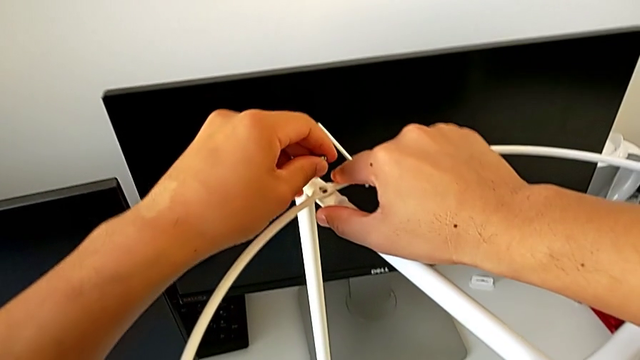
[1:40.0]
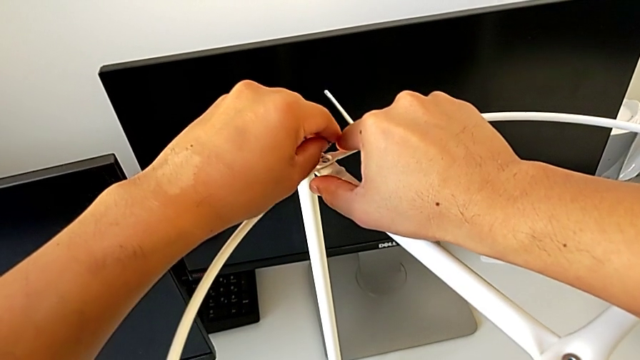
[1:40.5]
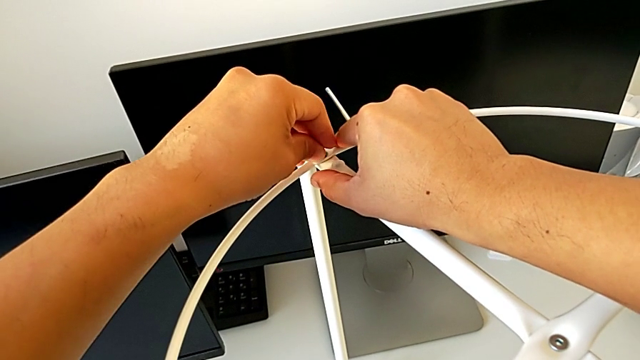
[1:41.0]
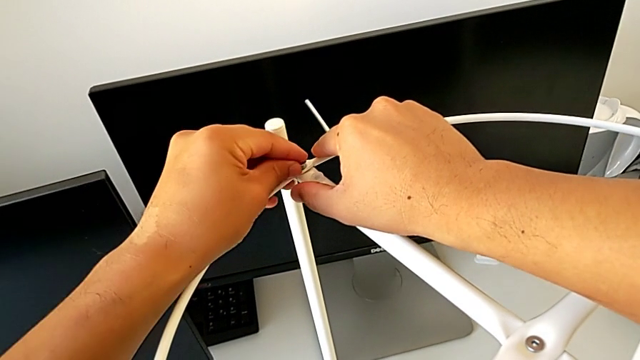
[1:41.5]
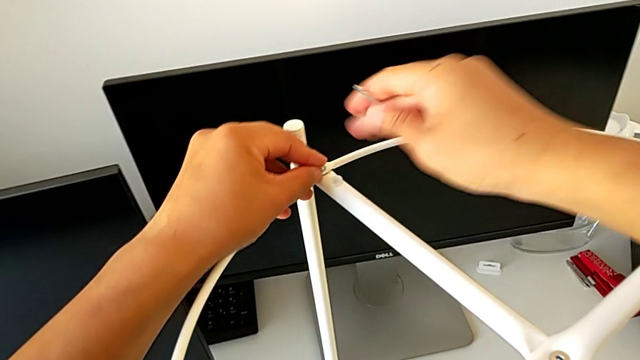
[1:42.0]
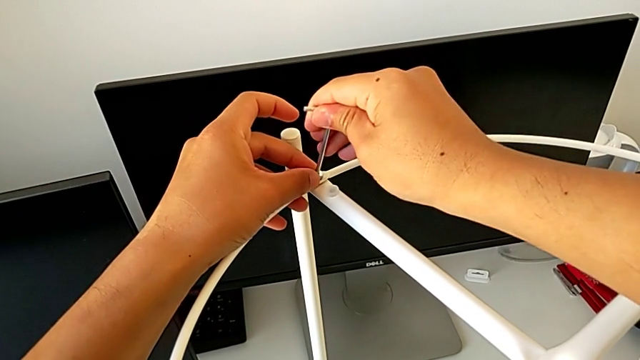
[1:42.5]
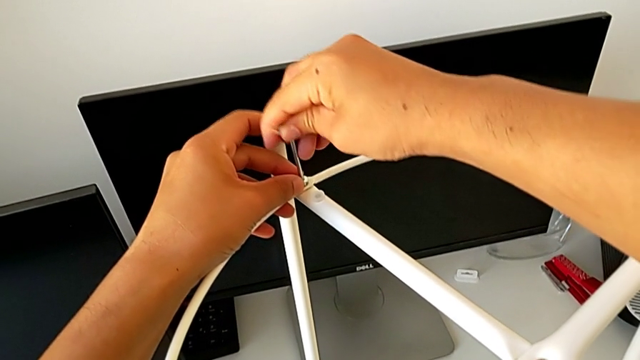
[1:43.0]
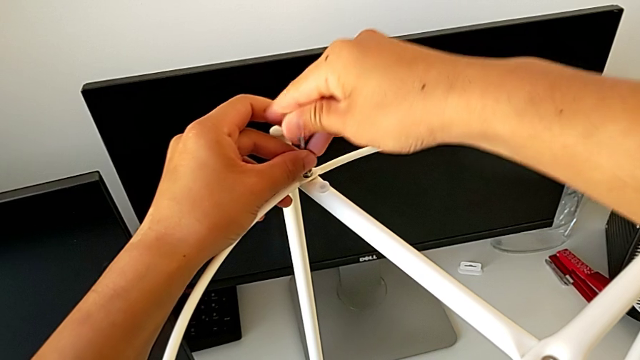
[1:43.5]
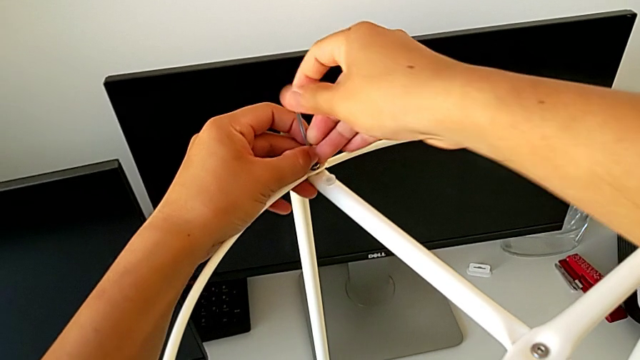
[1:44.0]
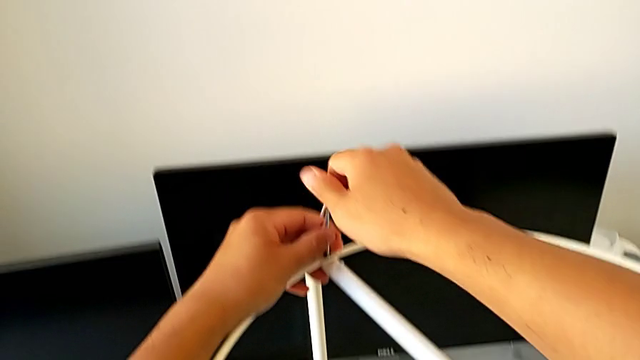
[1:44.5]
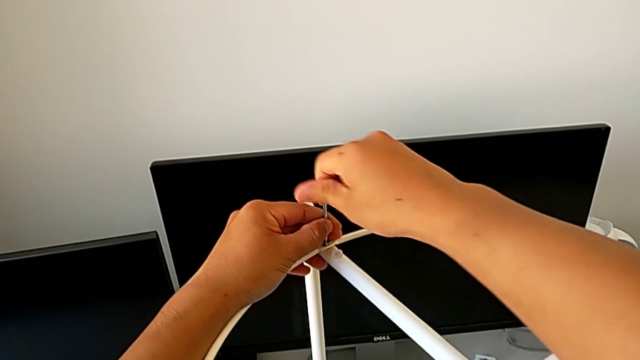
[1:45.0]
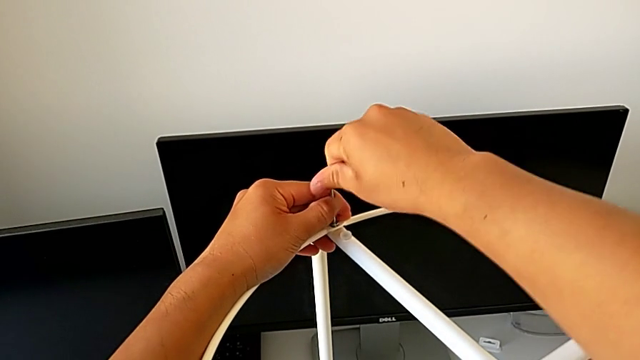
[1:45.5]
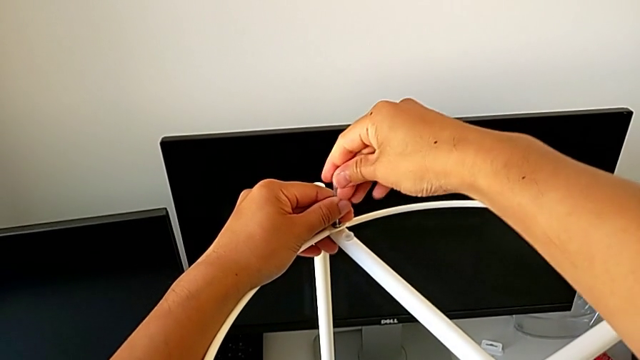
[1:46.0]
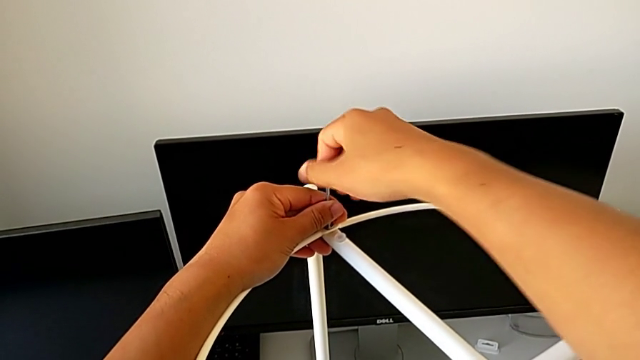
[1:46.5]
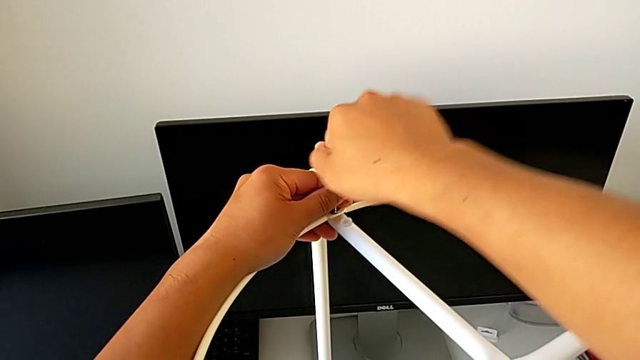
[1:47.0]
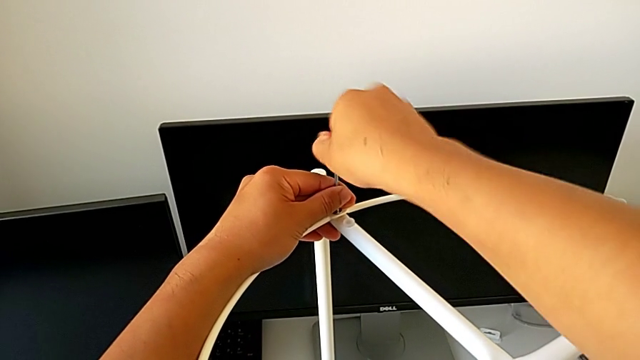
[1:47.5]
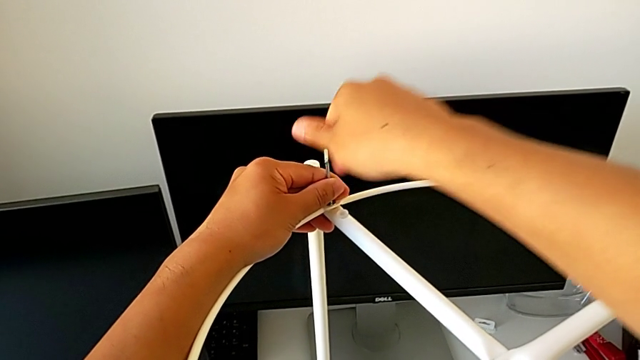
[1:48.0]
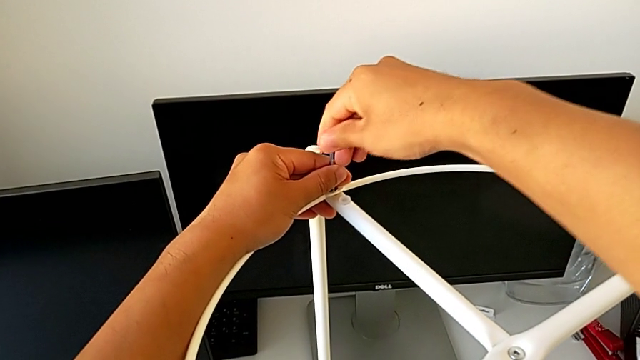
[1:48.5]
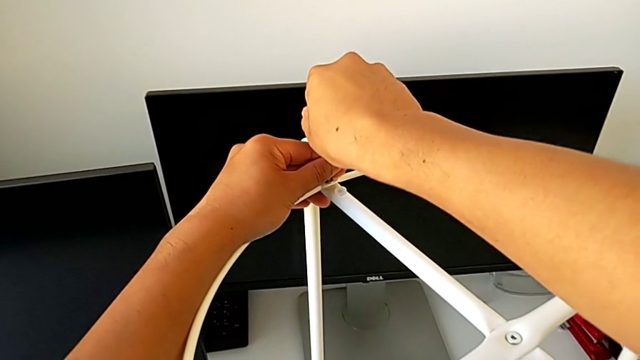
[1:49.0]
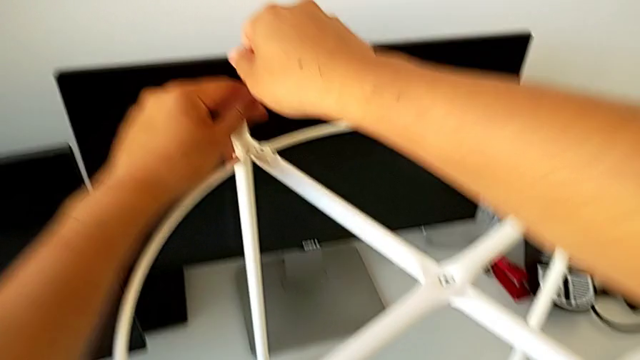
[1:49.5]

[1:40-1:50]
The camera wearer is assembling the circle. They insert the hex socket head, insert the left Allen wrench, screw the hex socket head twice and withdraw the Allen wrench.

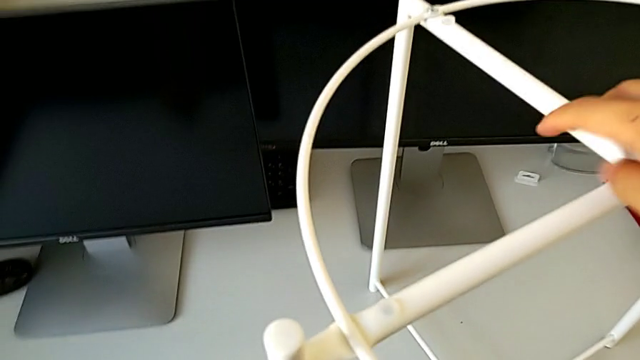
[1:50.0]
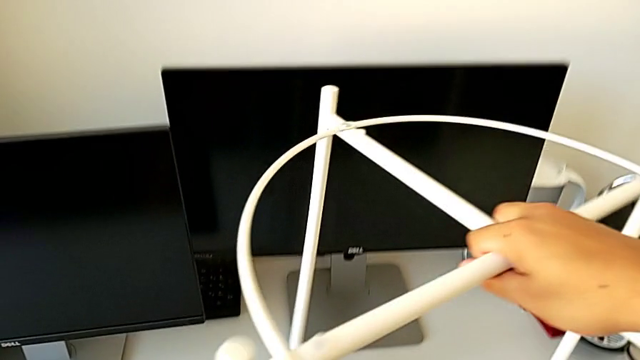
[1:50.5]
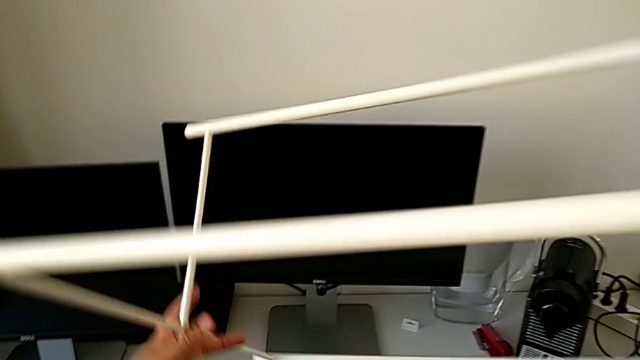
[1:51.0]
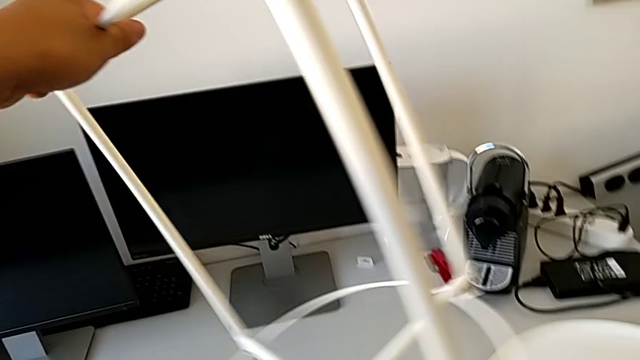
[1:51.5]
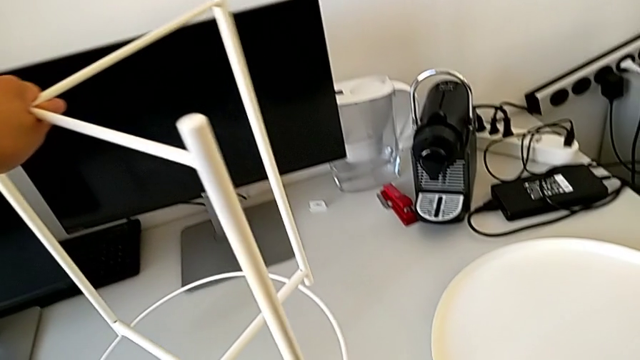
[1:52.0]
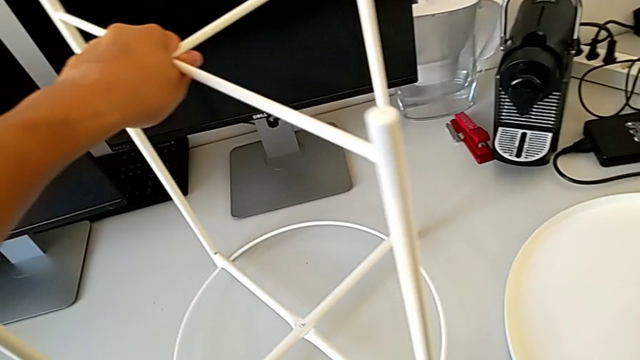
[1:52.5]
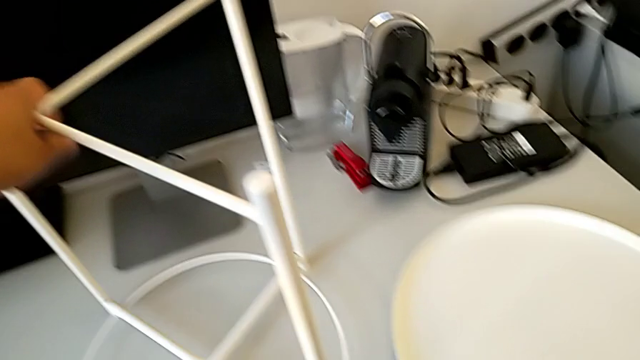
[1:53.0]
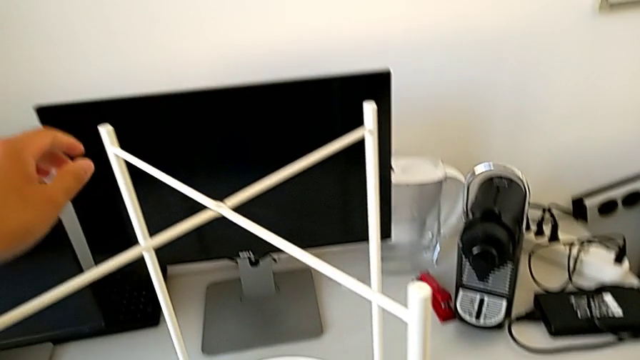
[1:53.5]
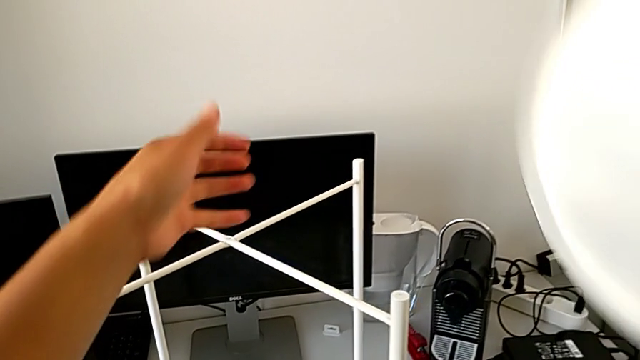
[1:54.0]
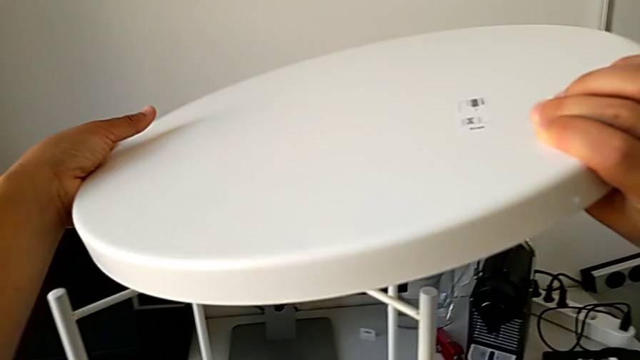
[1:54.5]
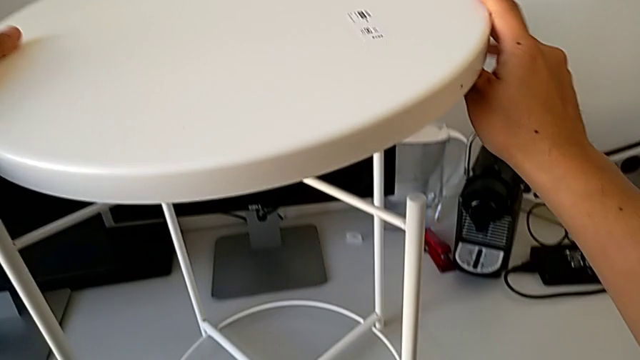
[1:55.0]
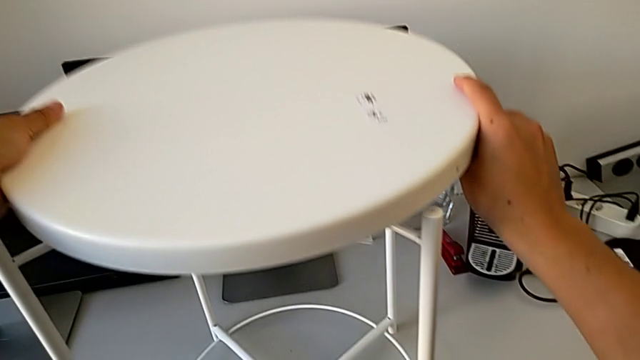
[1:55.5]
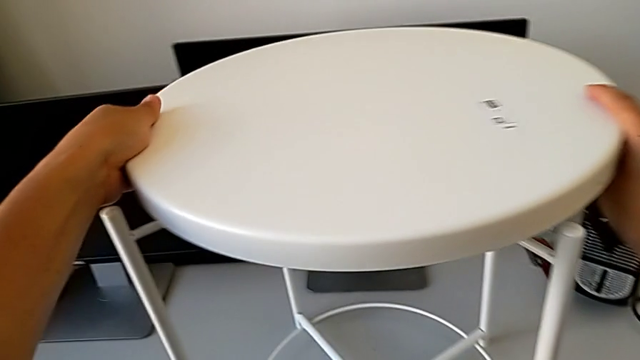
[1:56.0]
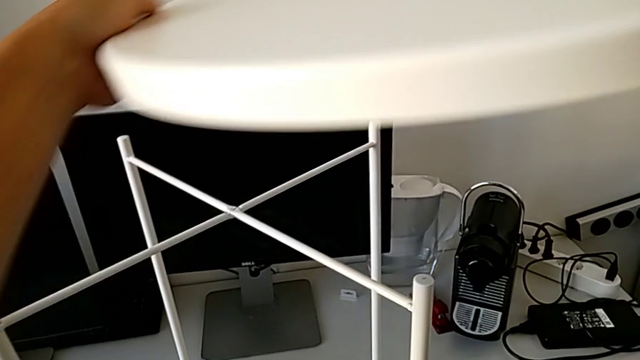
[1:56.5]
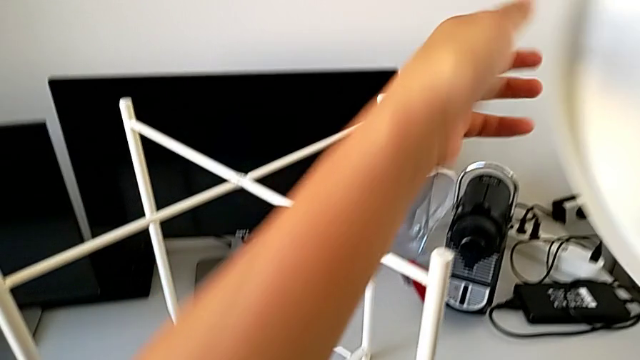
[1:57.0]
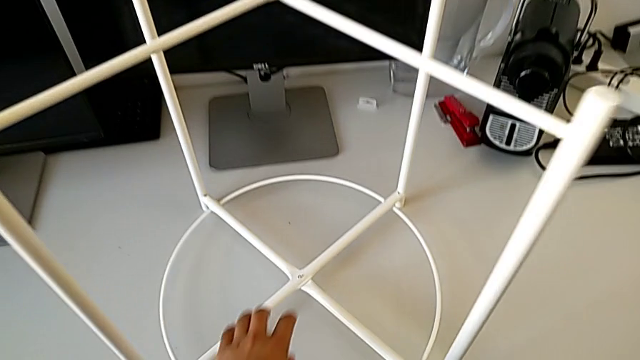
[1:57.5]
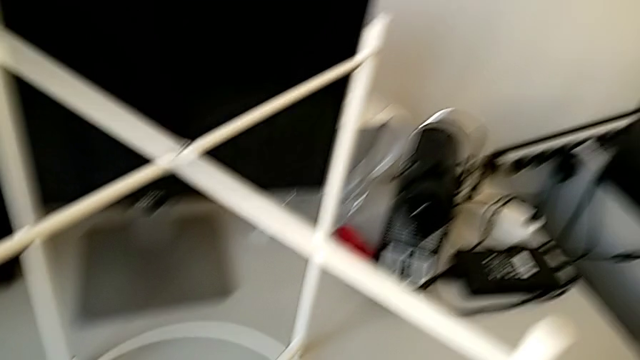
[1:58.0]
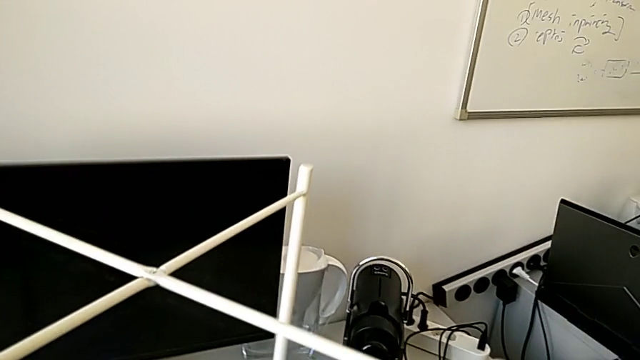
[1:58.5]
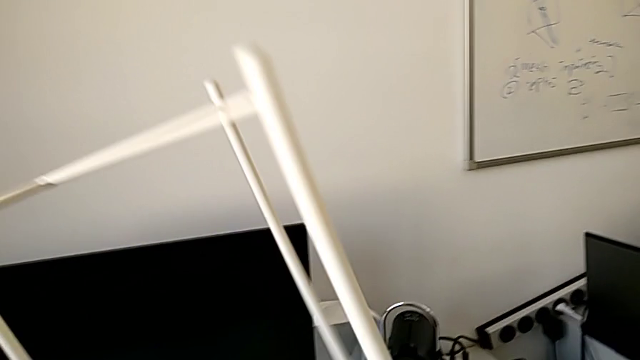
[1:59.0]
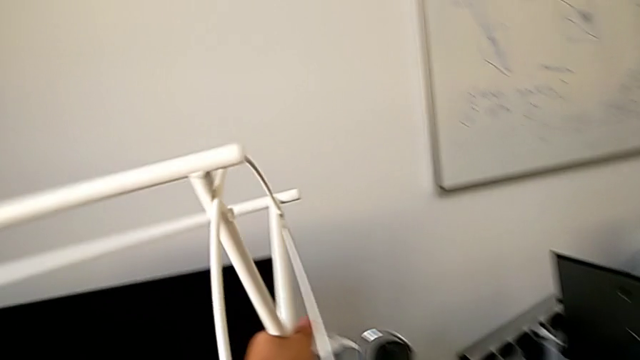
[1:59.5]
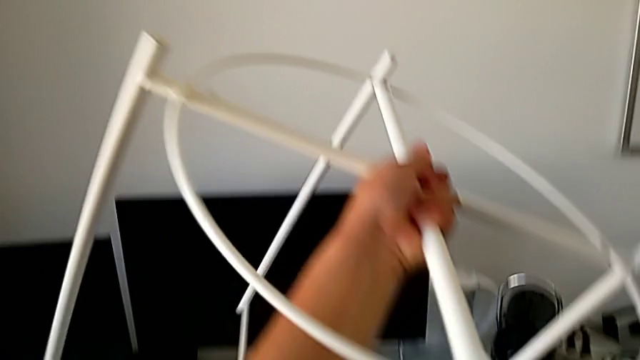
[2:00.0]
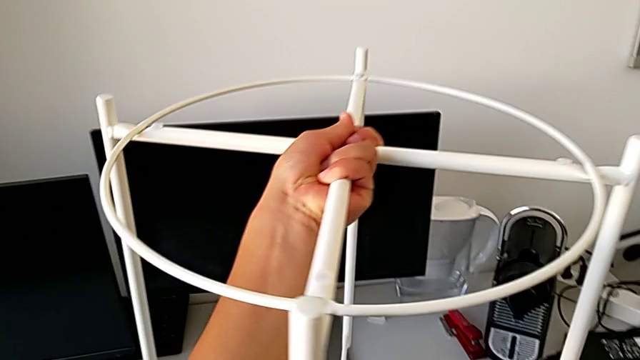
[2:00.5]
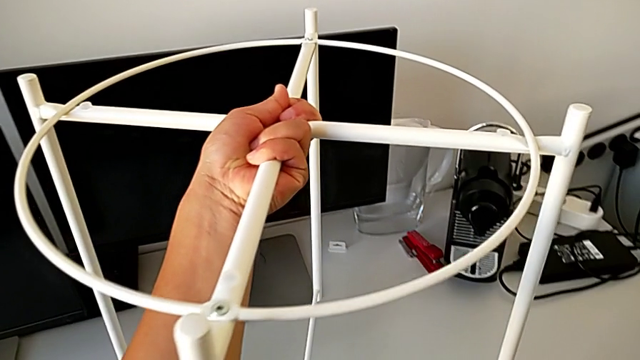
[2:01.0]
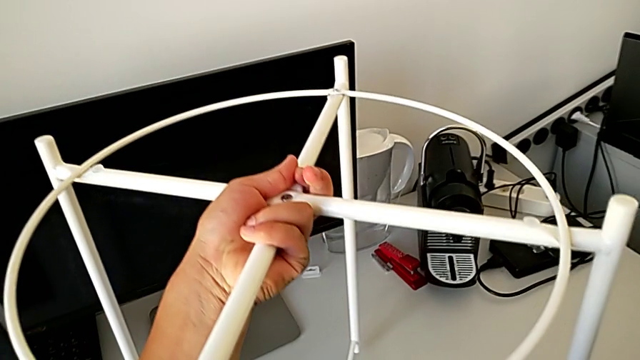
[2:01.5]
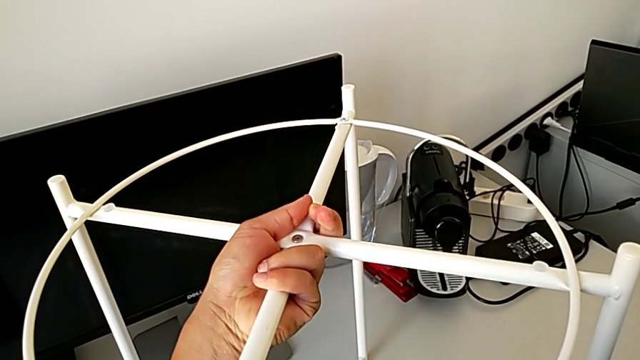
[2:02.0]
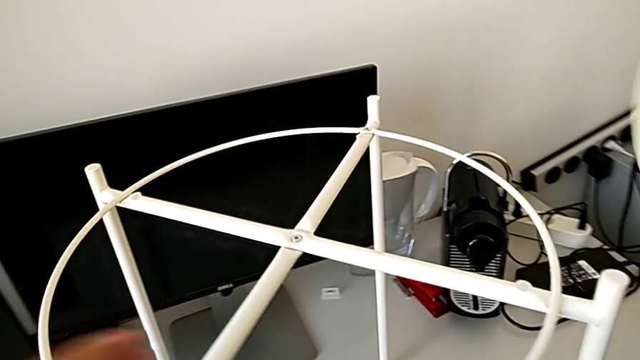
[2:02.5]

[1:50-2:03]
The camera wearer is assembling the tray. They place the Allen wrench, rotate the leg, place it, wrongly align the tray, with it going to the other side, lift the tray, rotate the leg and place it.
